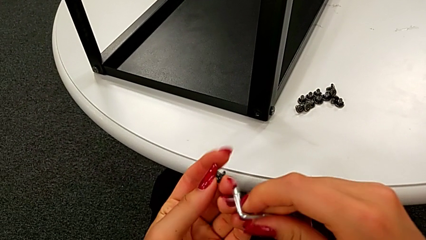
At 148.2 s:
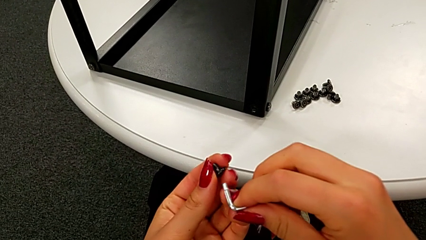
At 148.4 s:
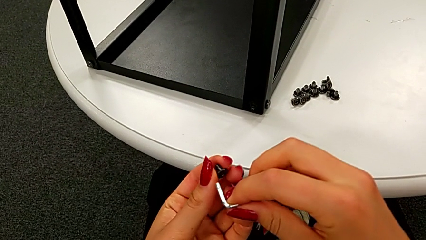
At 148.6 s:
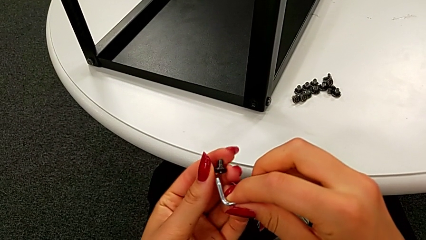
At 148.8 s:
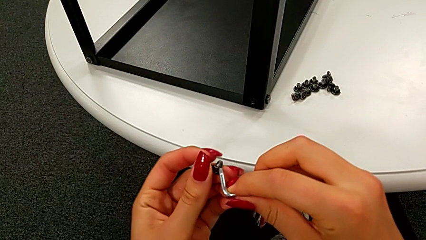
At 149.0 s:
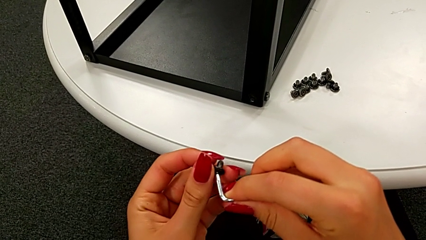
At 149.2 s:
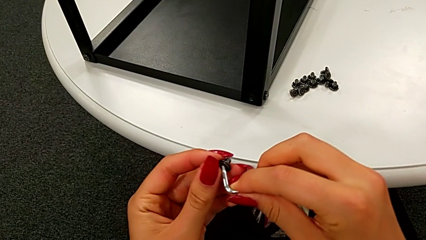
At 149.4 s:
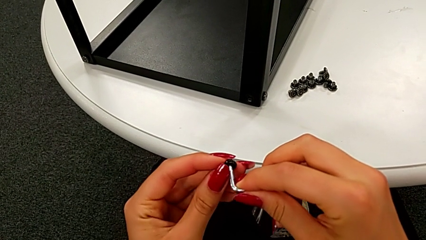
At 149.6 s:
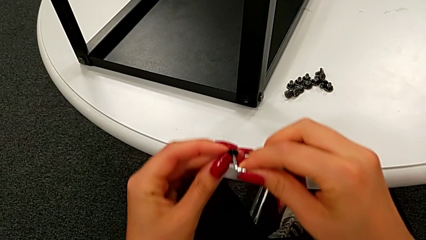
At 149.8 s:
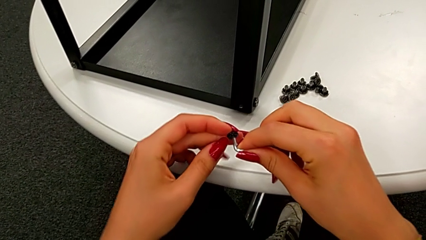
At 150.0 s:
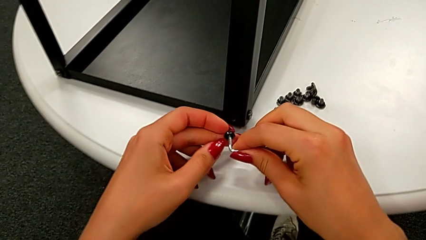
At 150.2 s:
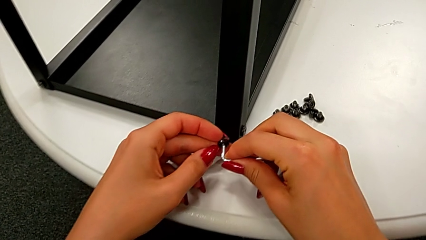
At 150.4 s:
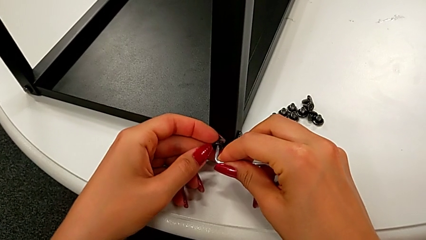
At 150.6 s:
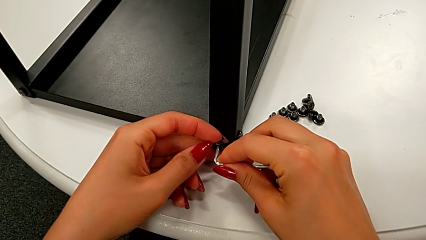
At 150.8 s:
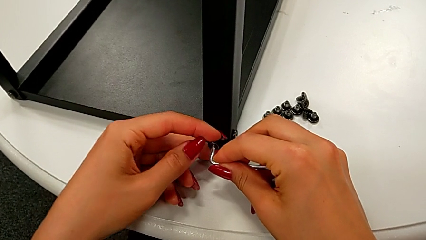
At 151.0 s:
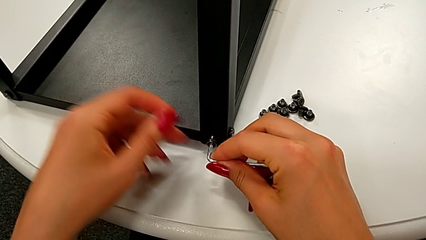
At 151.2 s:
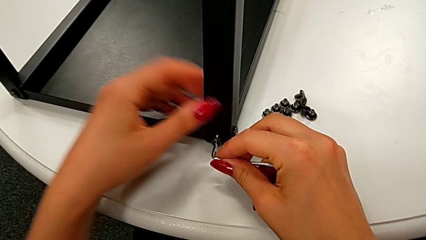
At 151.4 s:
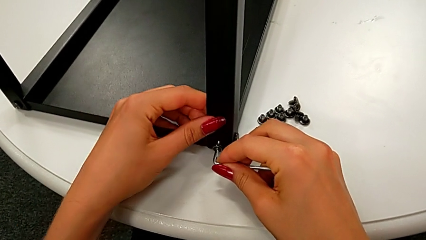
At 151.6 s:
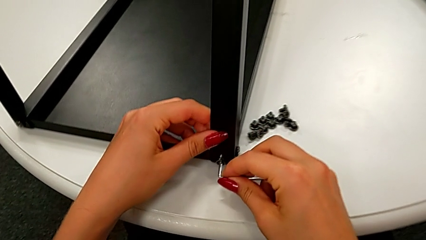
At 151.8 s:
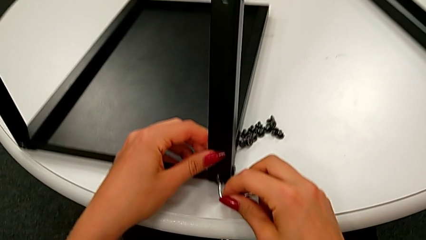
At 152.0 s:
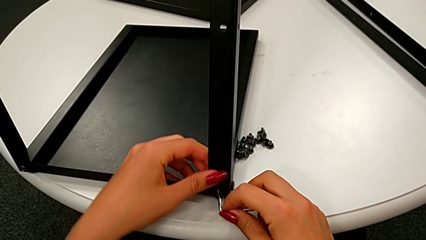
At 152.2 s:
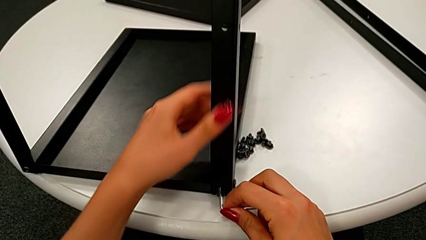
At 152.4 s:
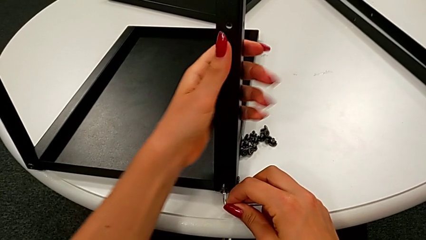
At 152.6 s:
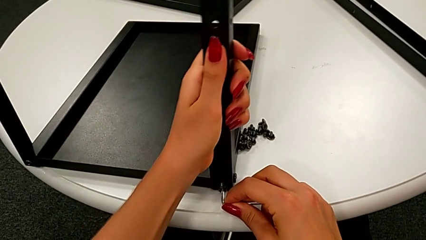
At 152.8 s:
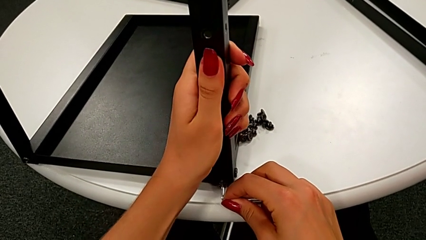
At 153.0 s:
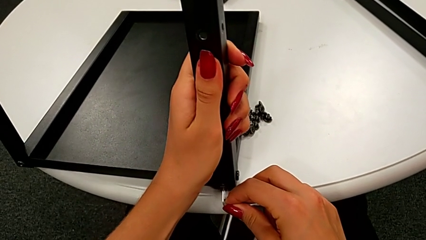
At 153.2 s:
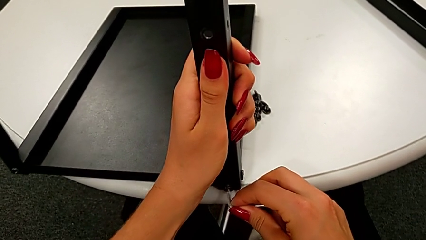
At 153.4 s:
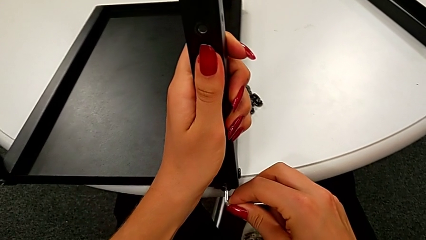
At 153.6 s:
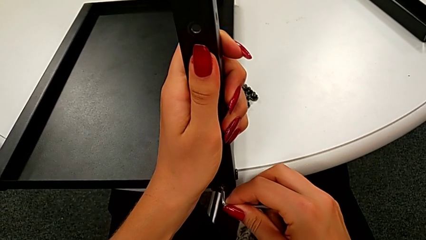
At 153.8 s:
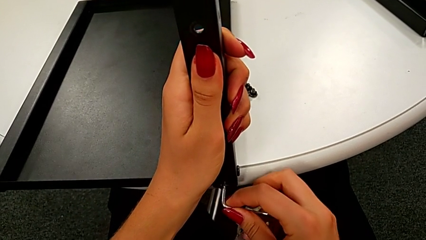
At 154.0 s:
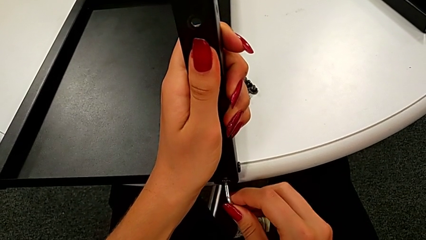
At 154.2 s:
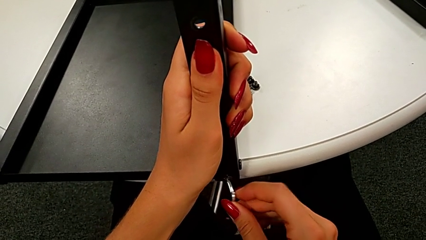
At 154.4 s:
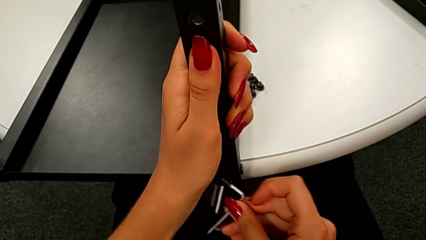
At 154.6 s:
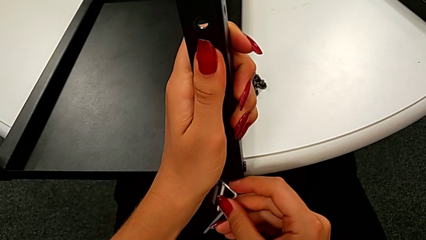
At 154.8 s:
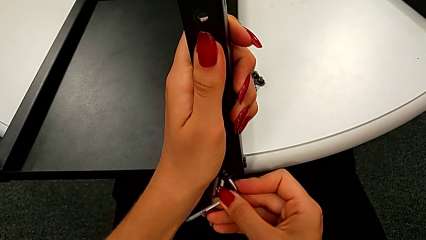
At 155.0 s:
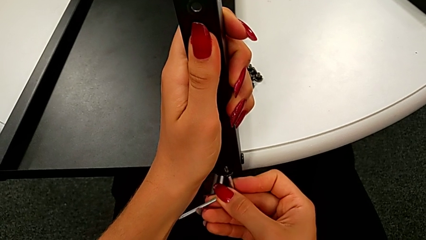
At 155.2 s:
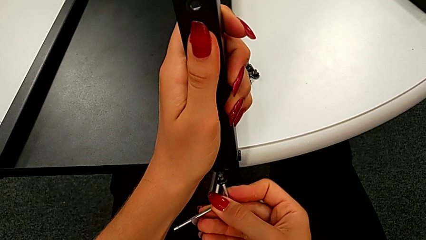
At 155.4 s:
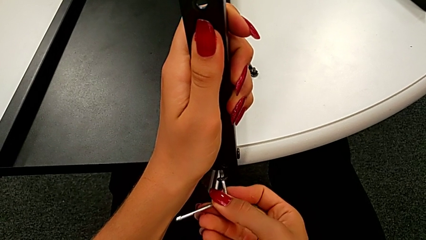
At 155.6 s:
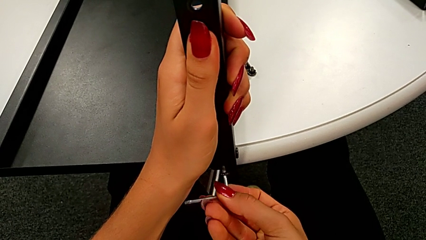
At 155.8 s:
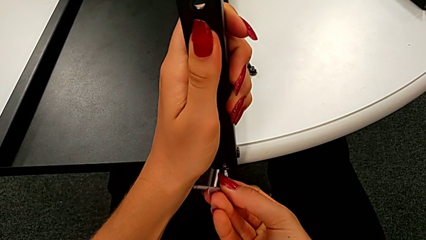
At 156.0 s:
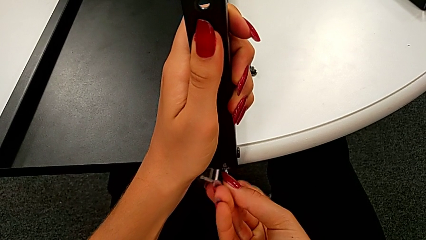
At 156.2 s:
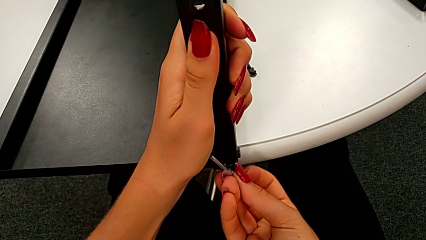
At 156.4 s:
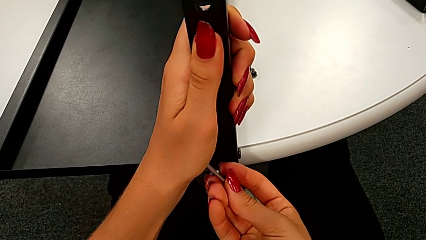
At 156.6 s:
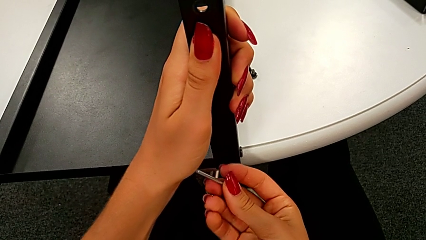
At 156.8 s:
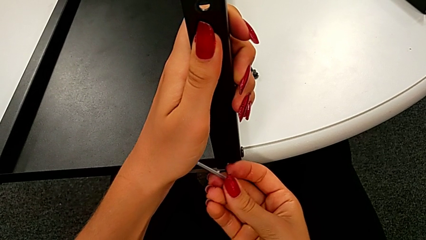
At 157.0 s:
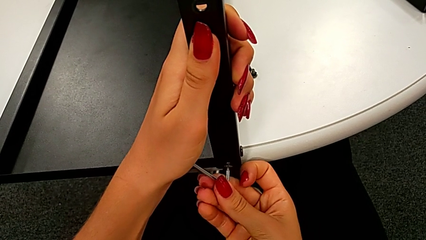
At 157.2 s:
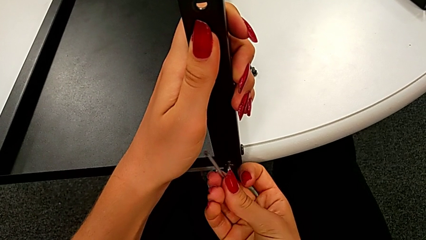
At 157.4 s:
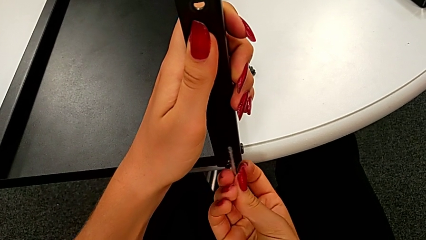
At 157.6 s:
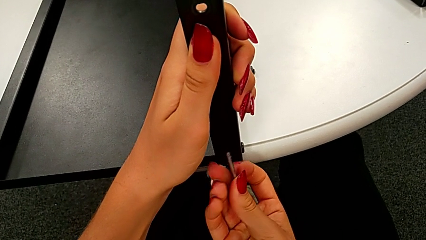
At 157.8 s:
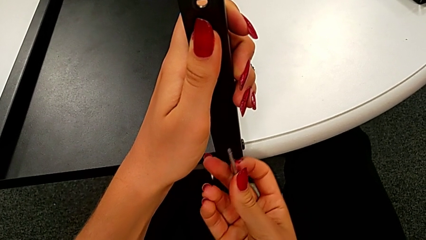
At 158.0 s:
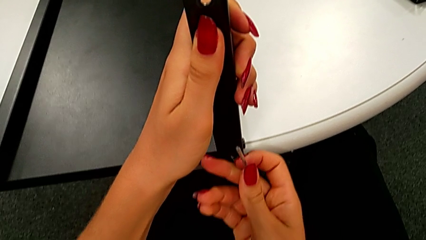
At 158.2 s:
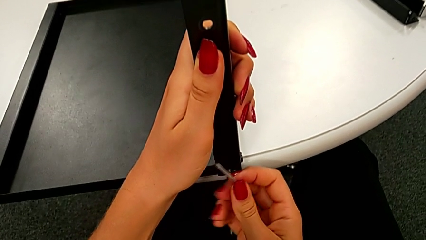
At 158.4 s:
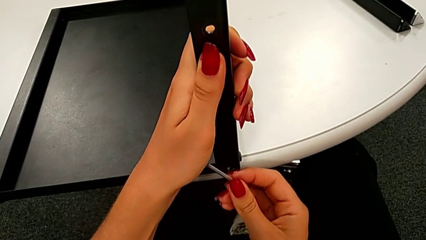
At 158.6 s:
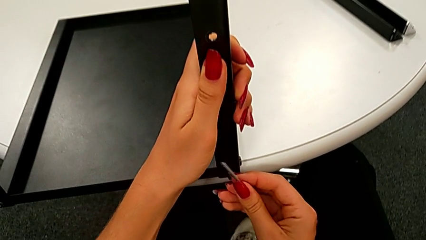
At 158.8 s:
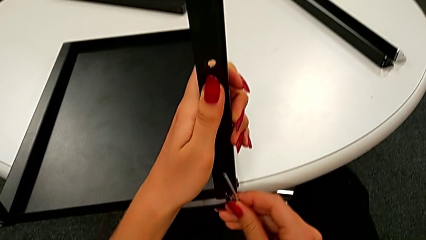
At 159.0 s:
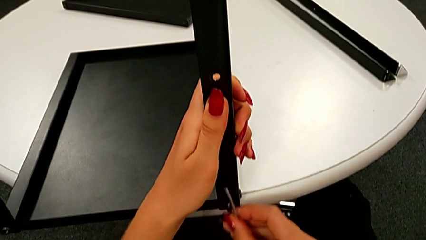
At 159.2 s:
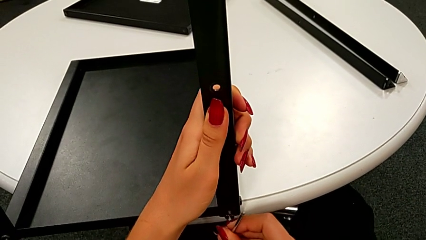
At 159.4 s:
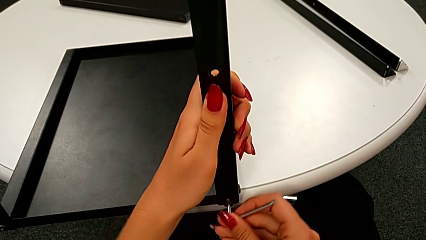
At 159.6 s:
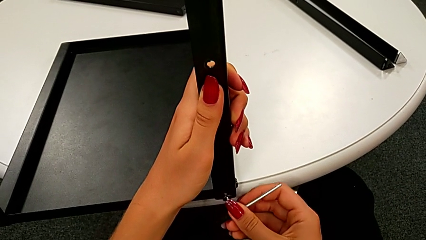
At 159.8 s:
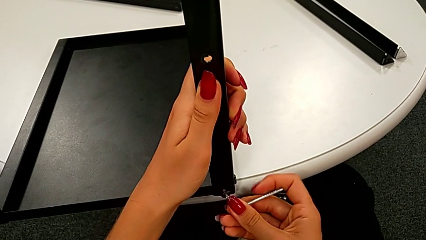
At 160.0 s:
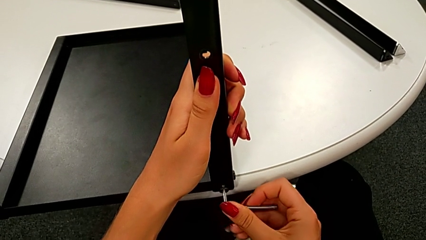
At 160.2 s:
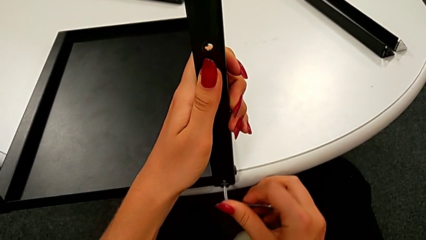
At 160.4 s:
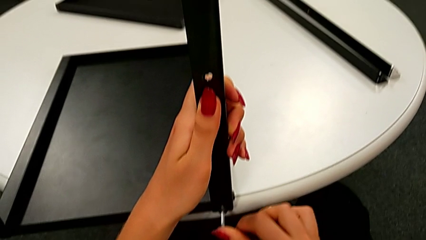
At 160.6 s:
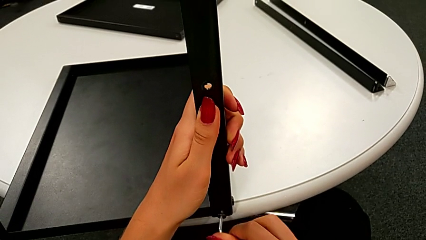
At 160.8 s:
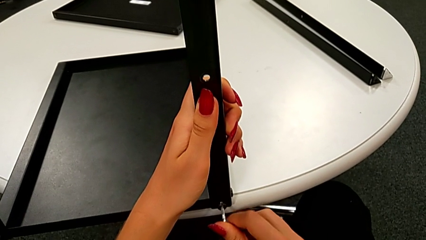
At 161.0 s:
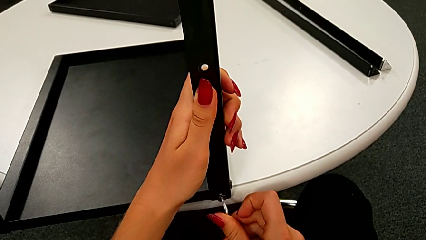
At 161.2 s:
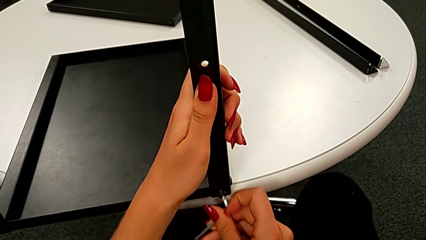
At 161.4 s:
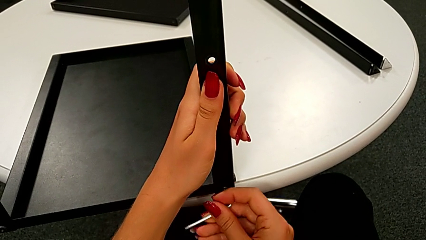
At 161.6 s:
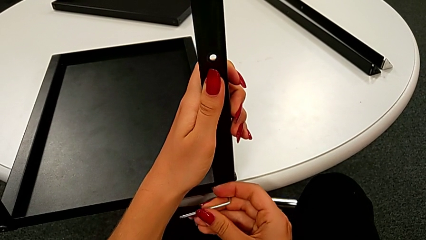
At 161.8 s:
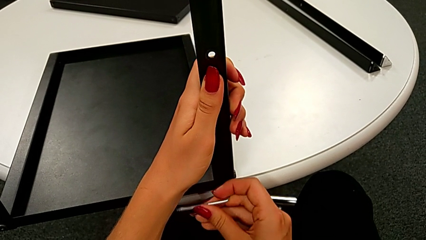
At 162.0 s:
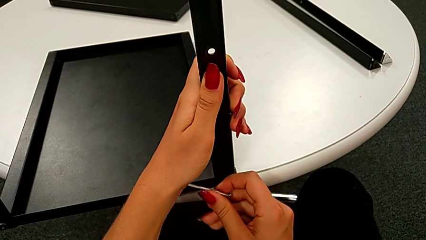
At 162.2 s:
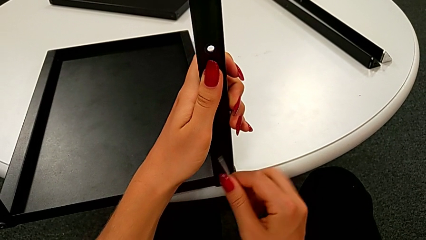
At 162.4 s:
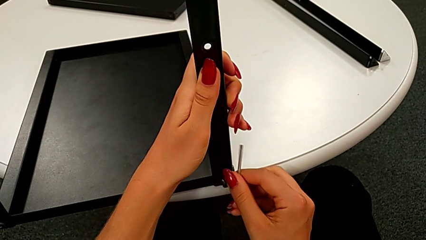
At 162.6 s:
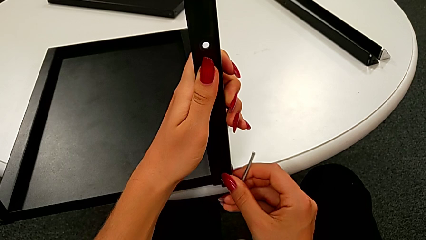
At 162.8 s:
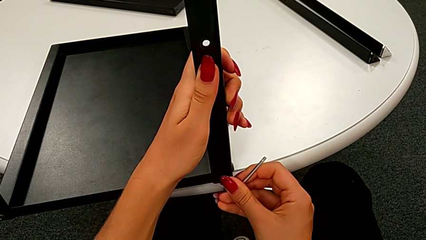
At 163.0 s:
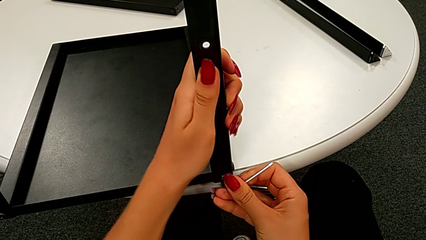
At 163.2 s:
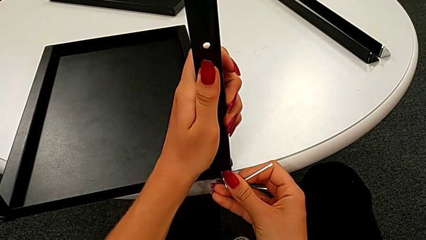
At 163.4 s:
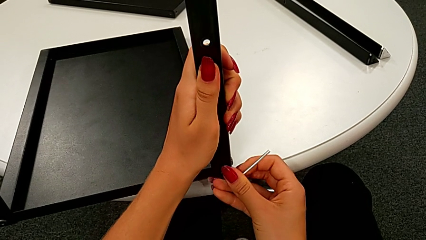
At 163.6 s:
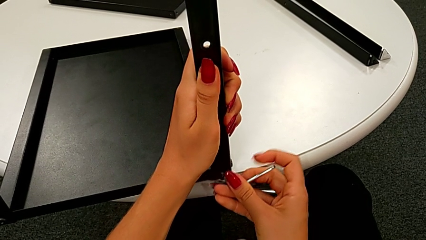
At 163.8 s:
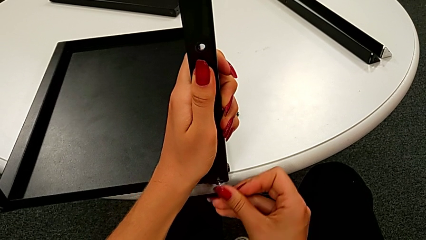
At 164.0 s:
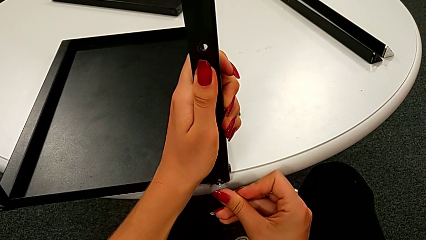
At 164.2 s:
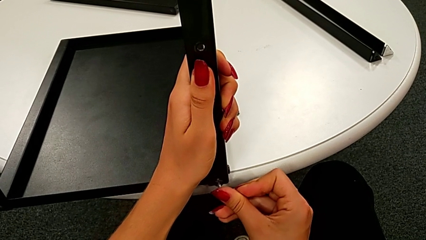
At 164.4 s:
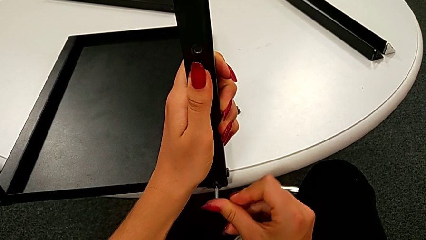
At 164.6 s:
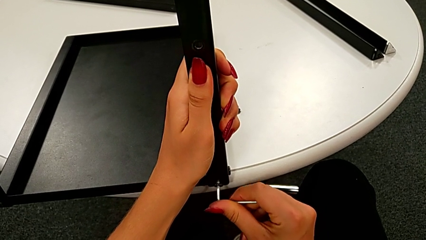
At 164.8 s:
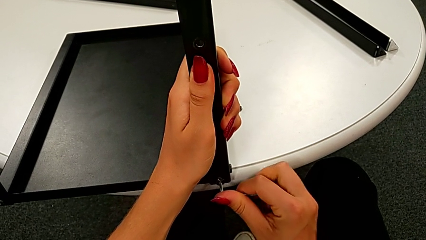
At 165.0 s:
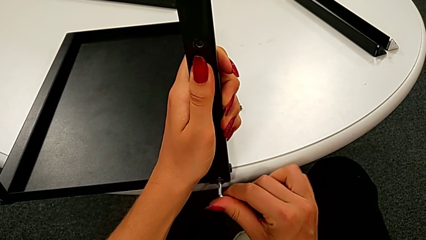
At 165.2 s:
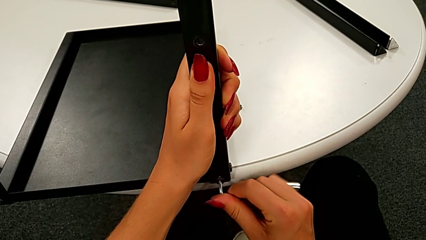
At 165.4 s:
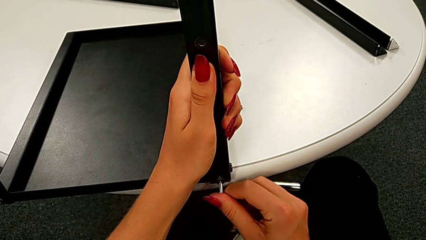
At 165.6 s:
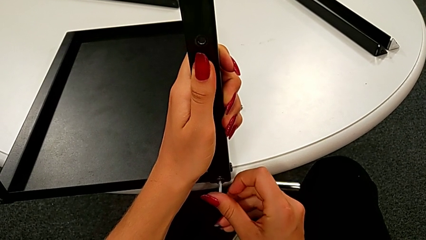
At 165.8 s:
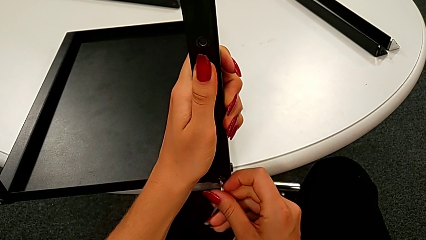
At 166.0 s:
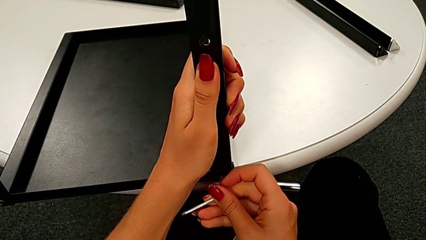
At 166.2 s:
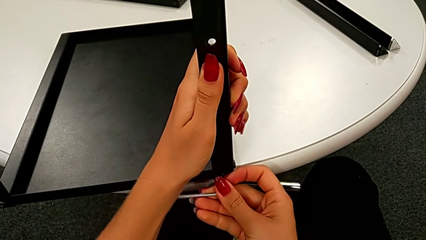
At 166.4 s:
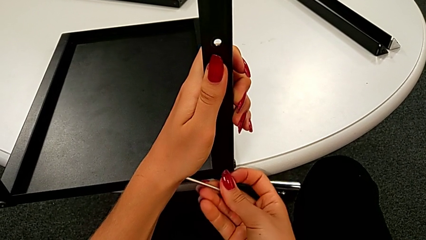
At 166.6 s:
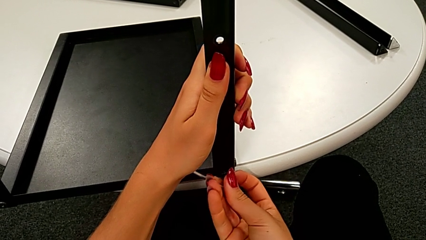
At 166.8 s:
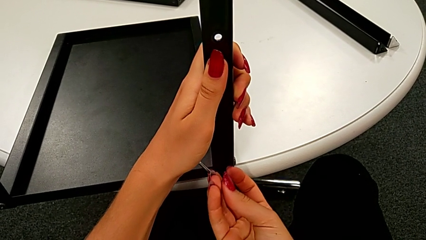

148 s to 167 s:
The camera wearer is assembling the leg of the top tray. They insert the Allen wrench, insert the hex socket head, slide the nightstand, withdraw the hex socket head, insert it and begin to screw the fourth hex socket head.
